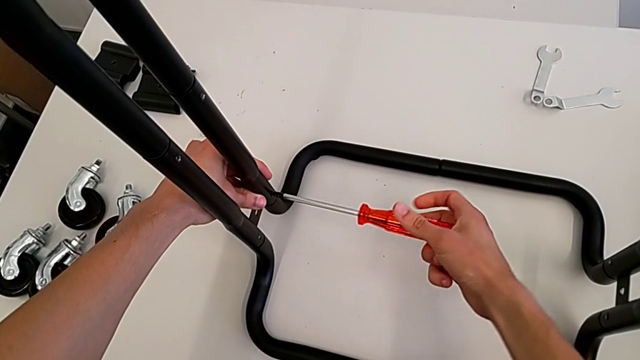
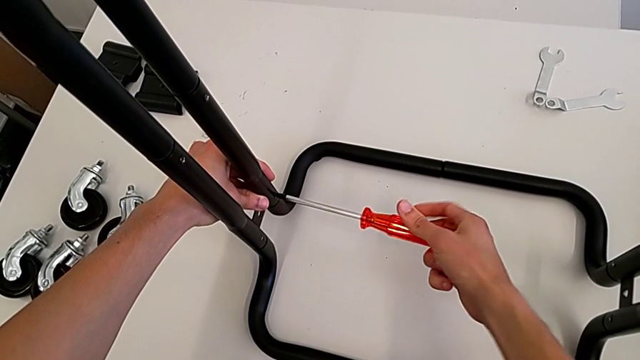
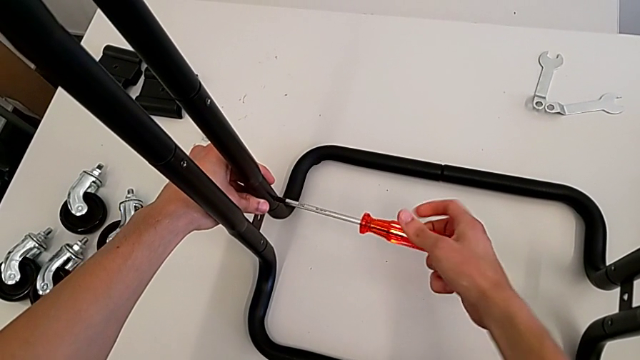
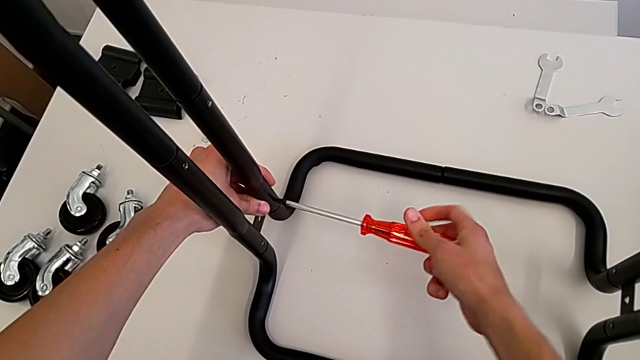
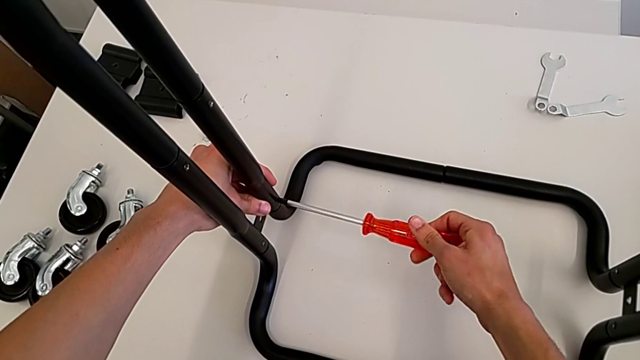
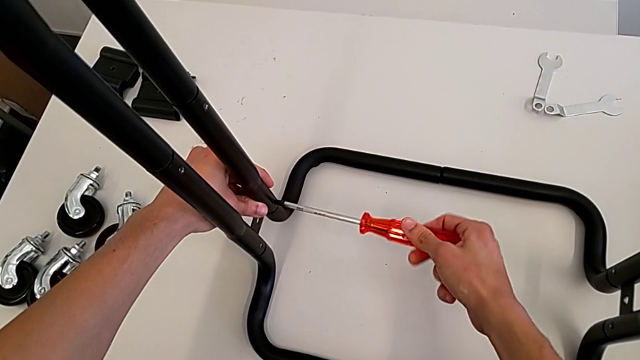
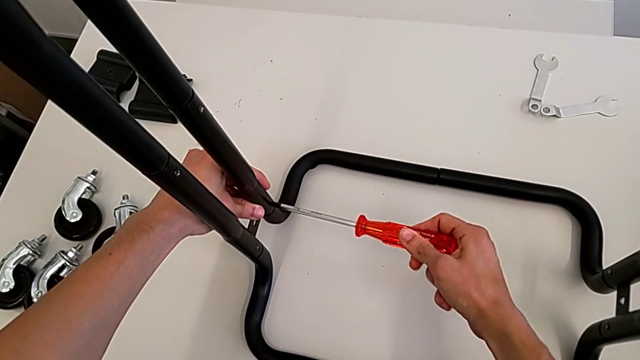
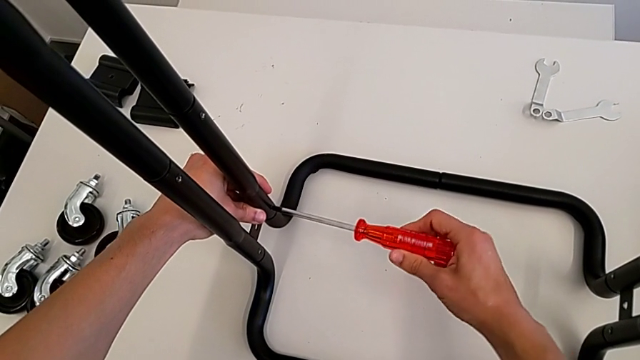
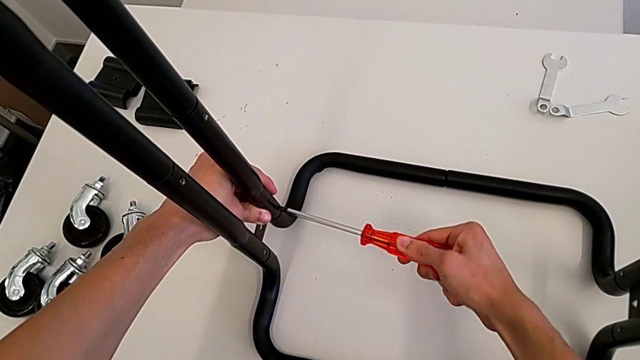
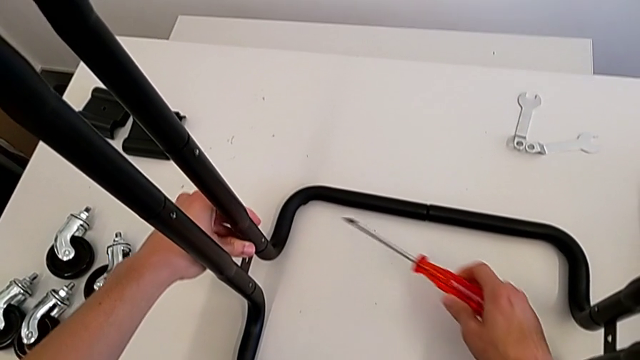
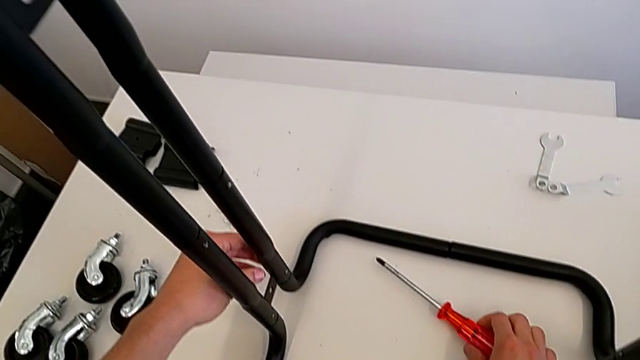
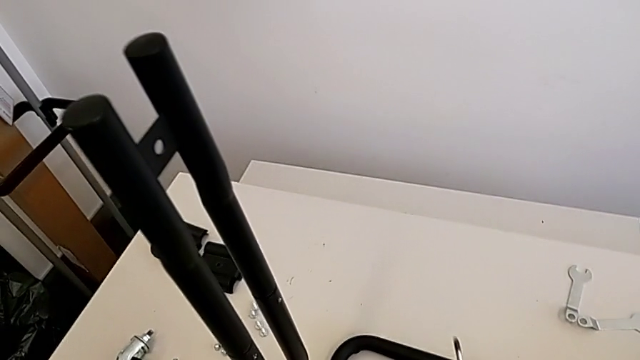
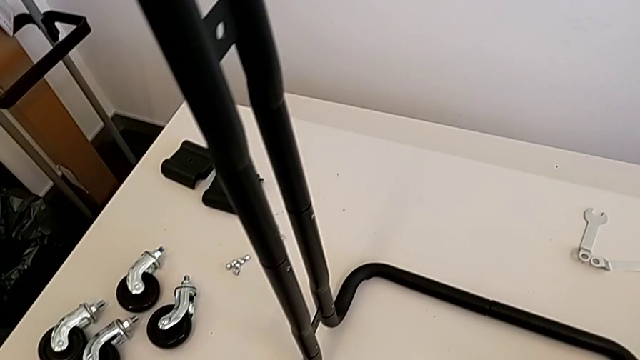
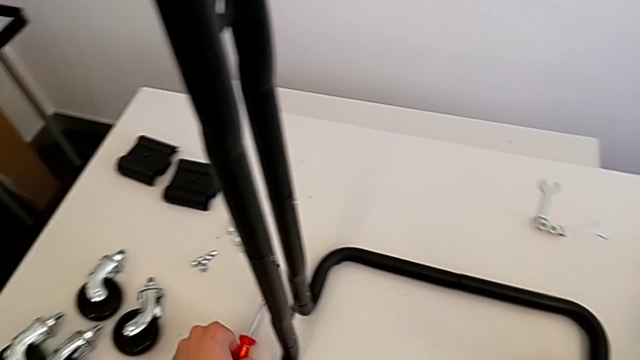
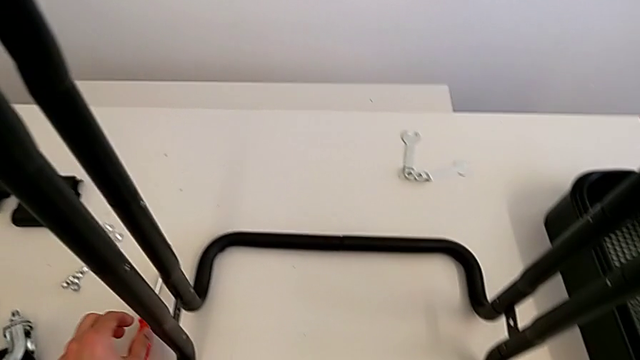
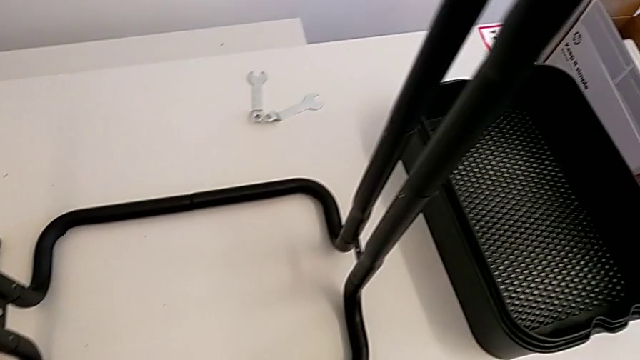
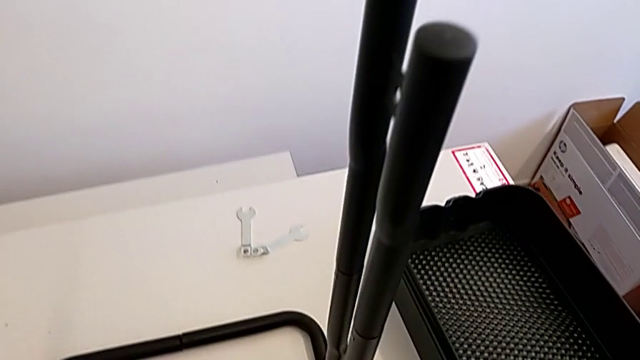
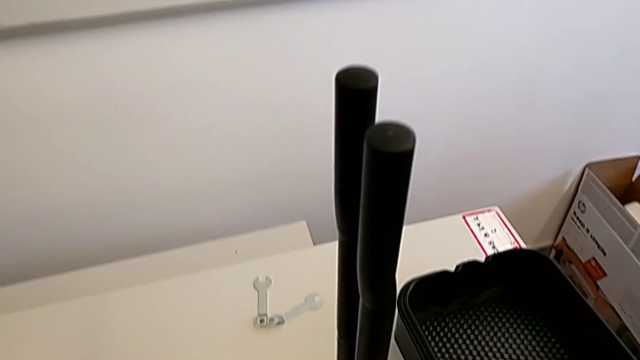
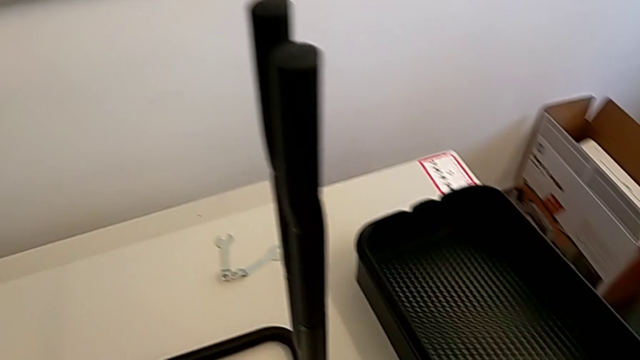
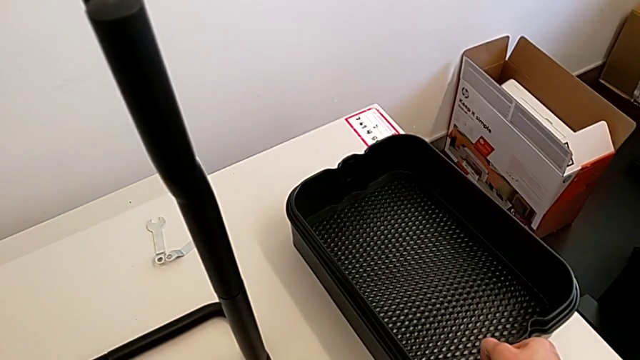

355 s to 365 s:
The camera wearer is screwing the bolts of both legs. They keep screwing the bolt, withdraw the screwdriver and place it.

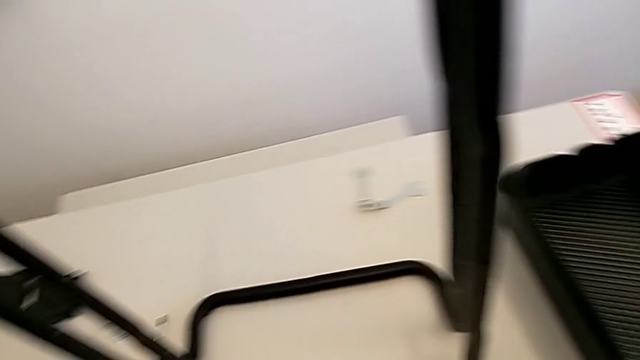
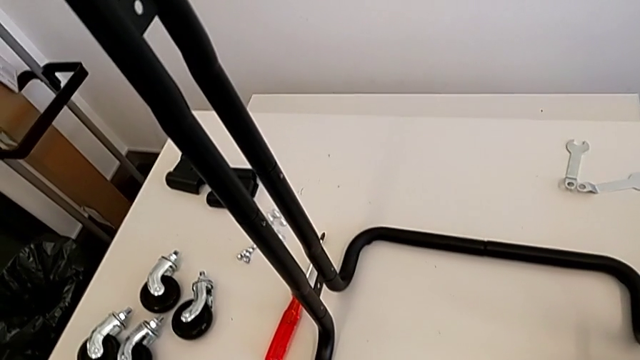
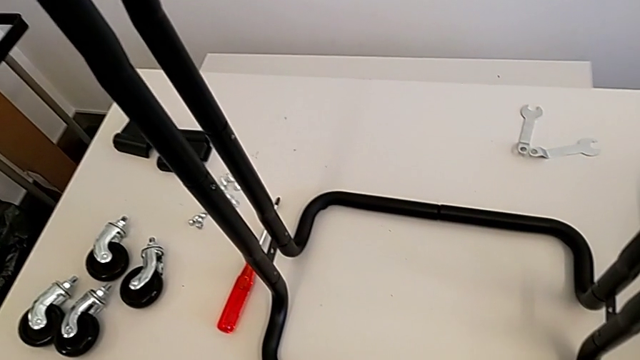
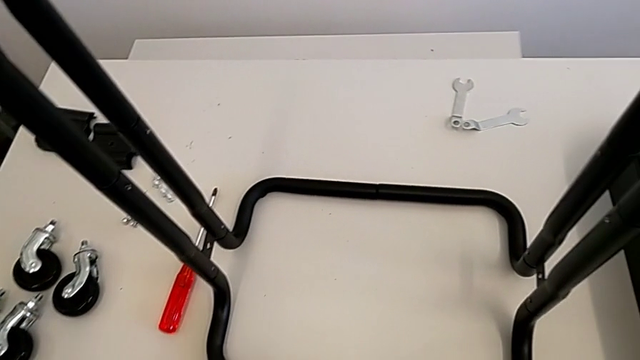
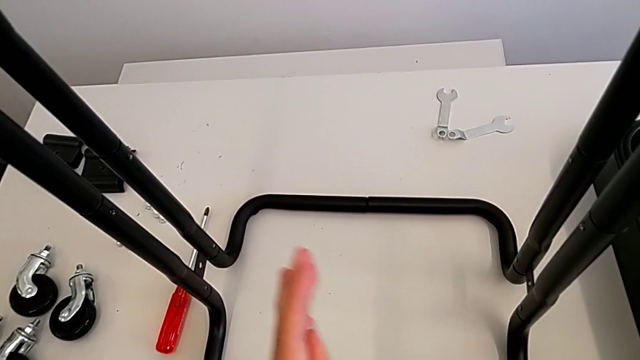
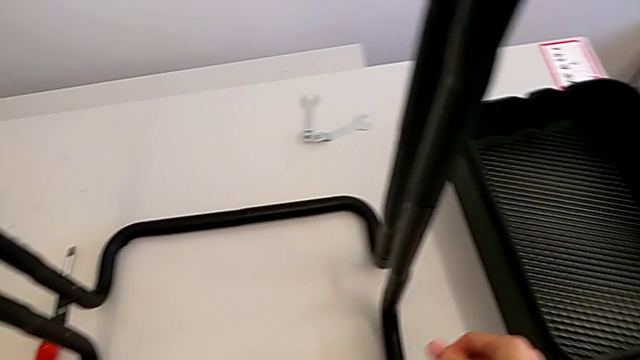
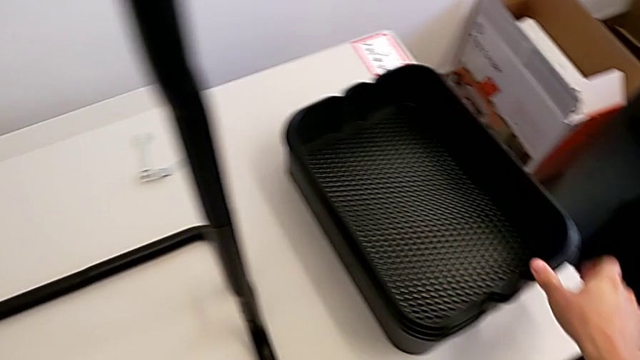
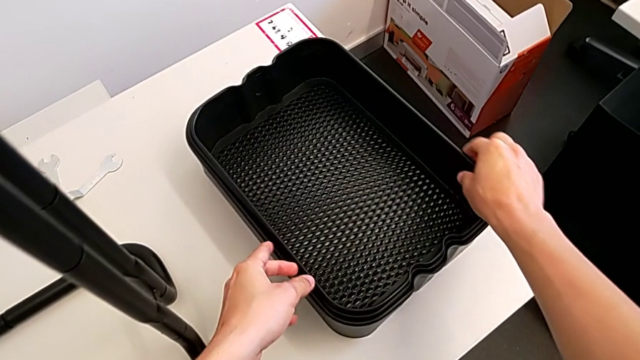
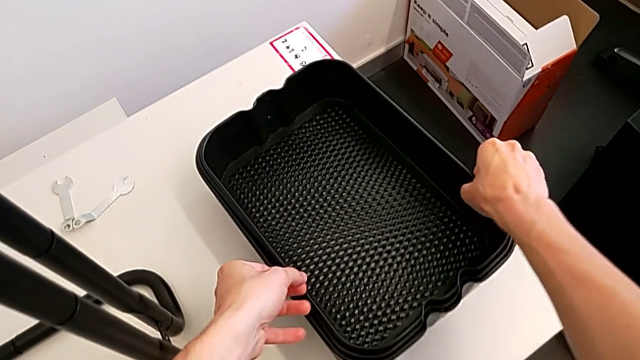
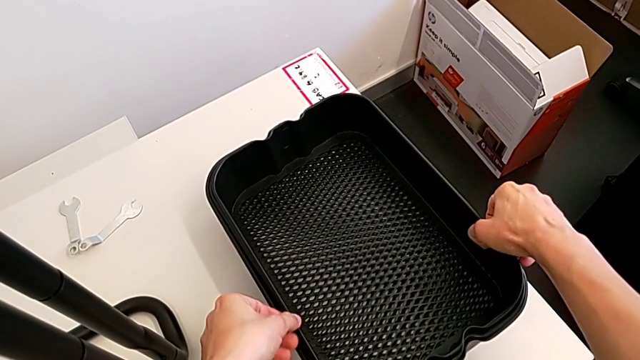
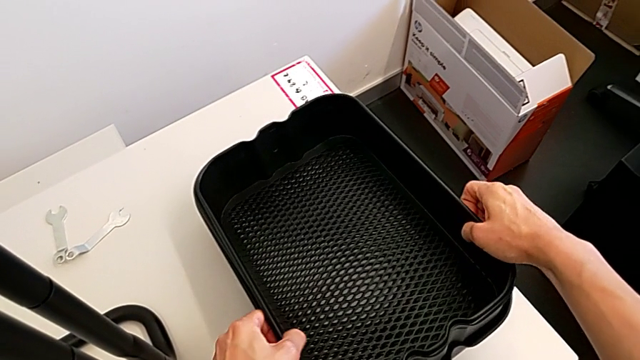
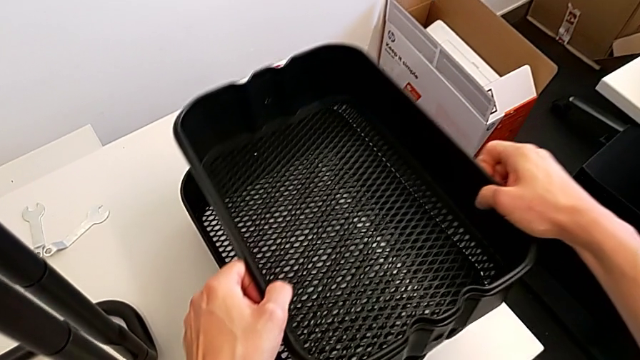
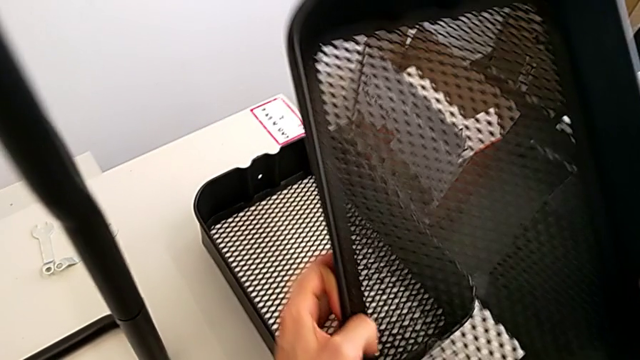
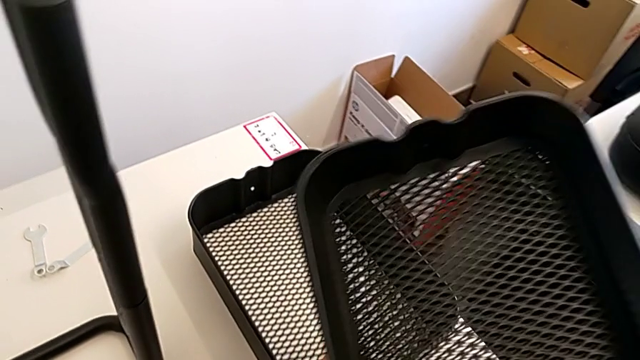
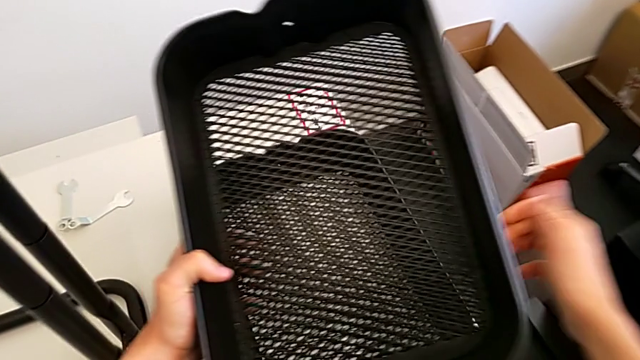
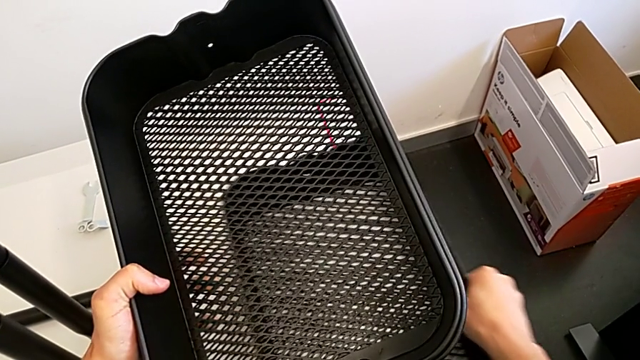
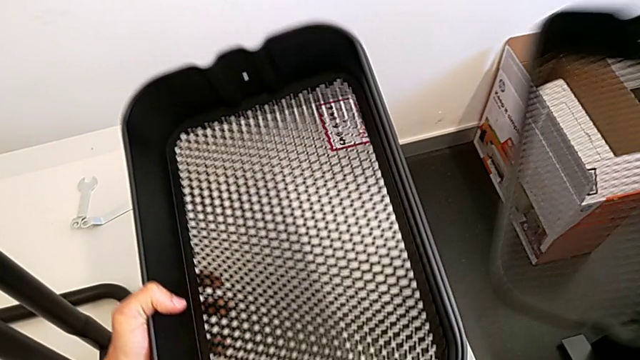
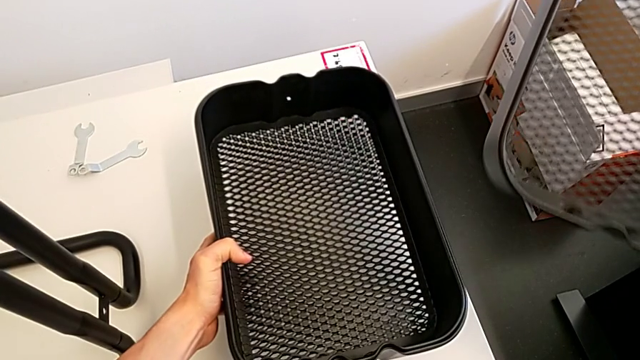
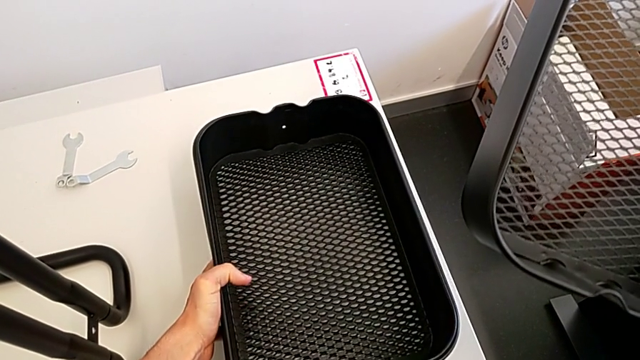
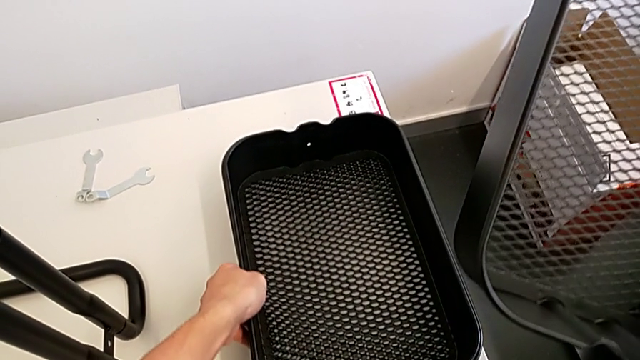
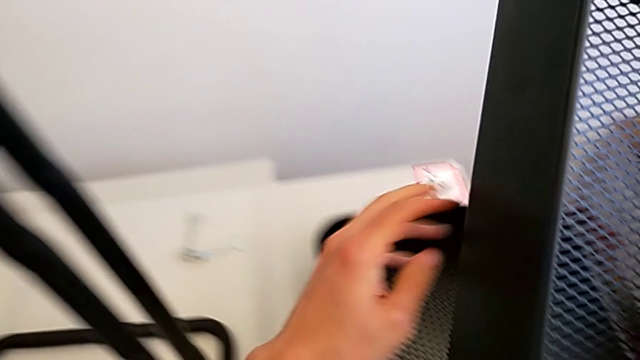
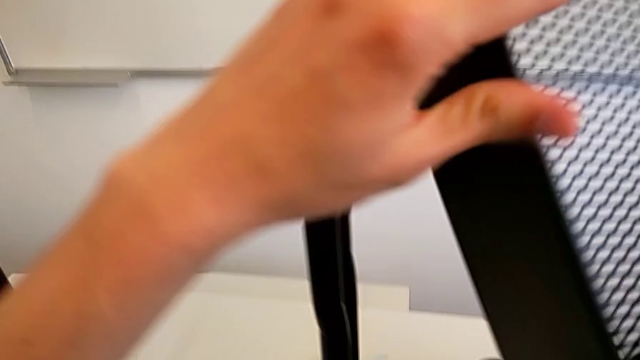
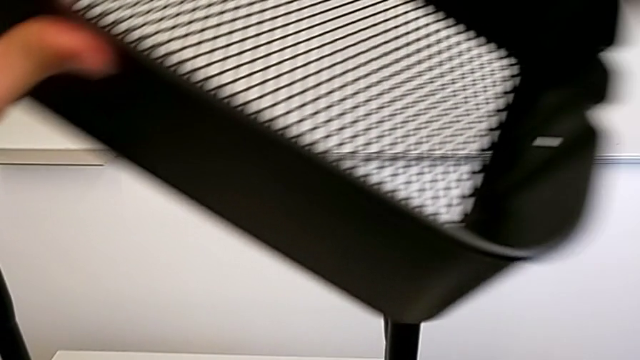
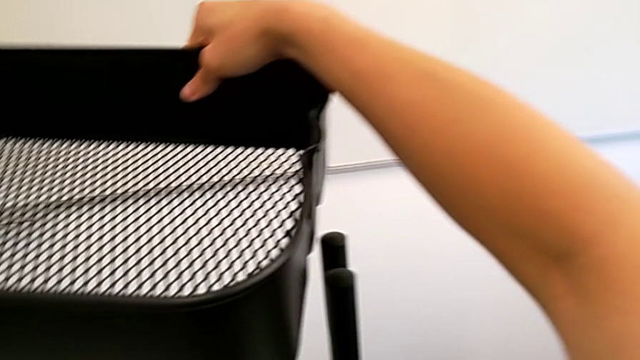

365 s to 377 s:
The camera wearer is assembling the bottom tray. They grab the grid tray, place it and begin to align it.
